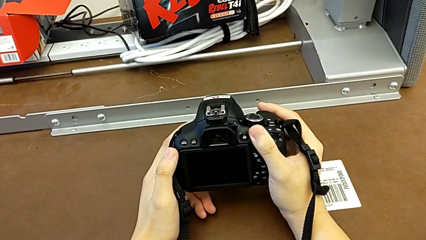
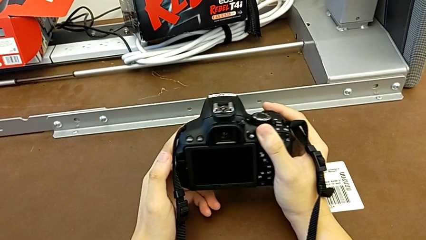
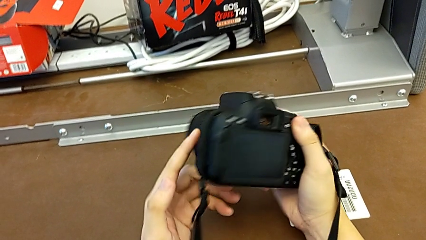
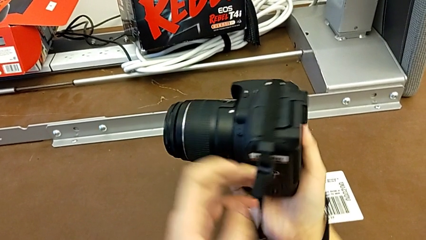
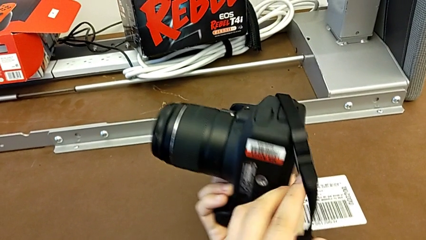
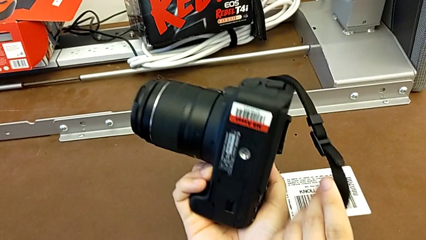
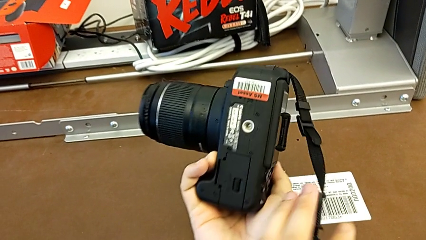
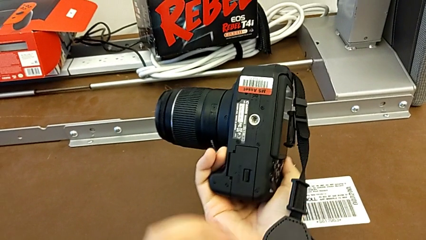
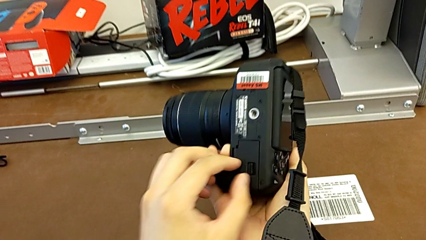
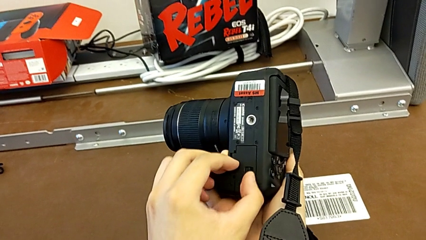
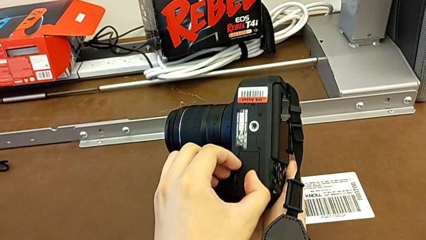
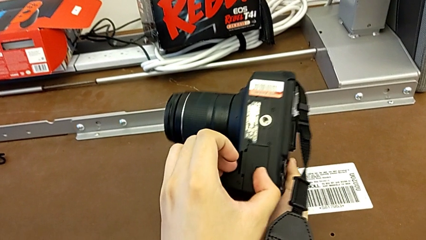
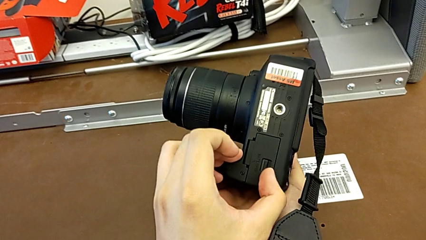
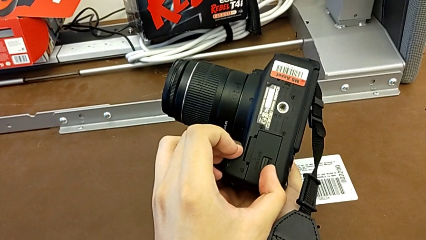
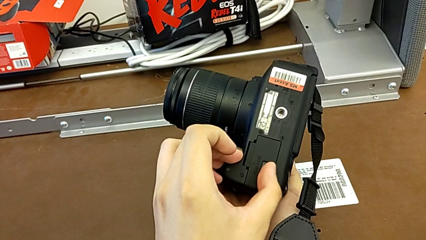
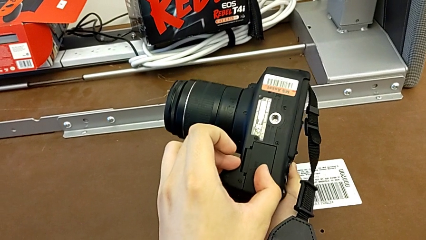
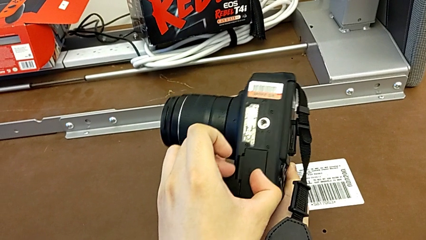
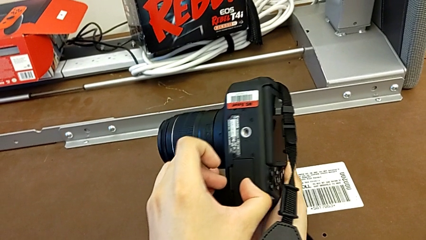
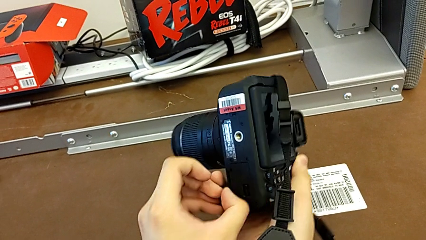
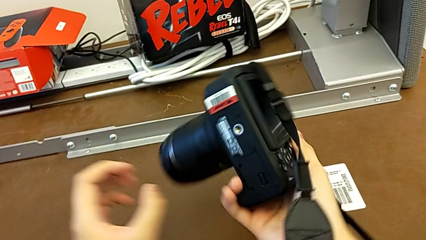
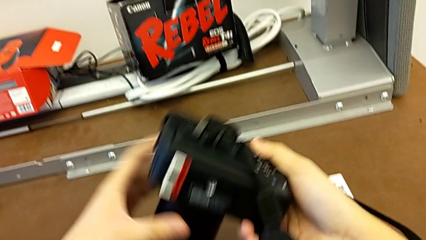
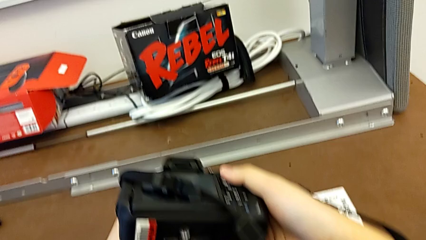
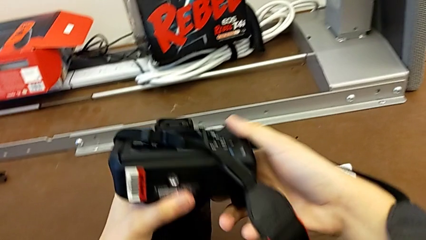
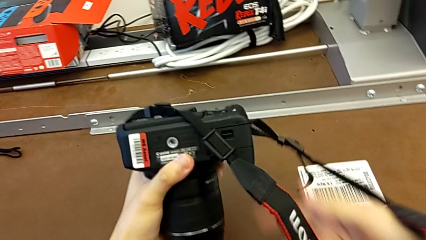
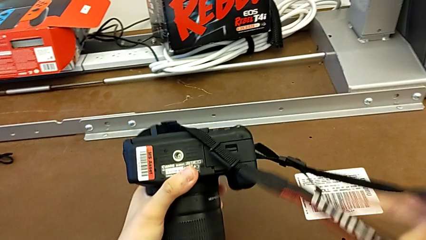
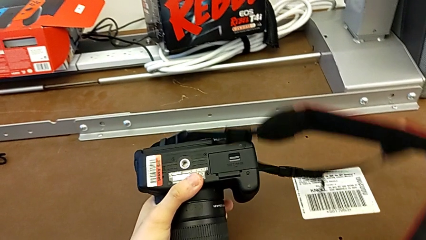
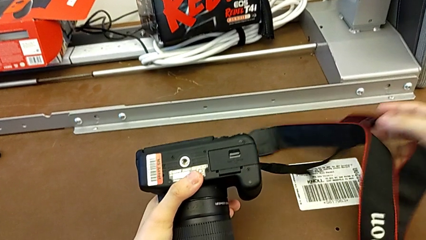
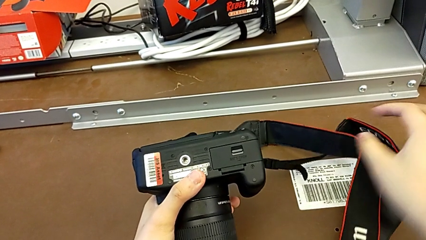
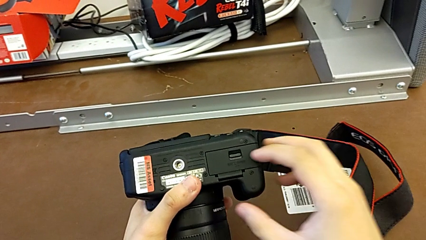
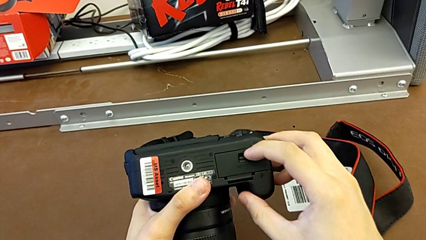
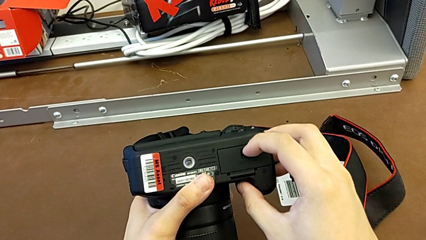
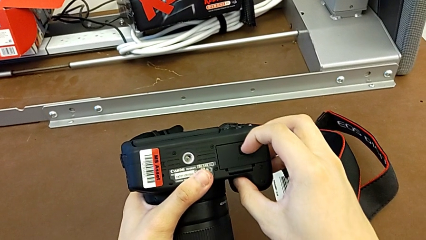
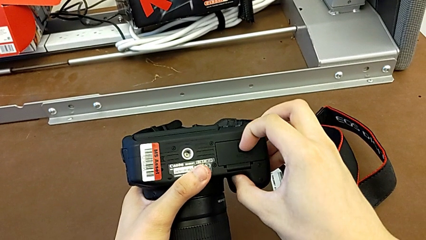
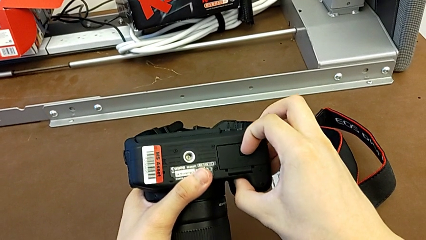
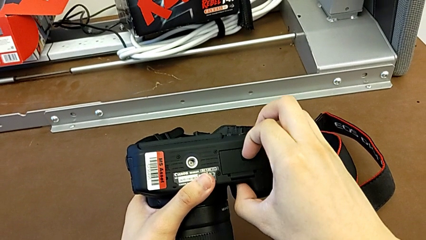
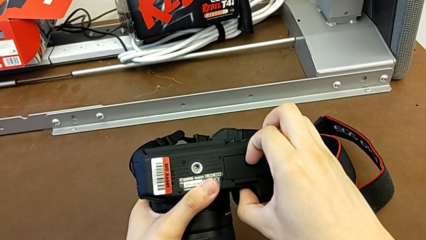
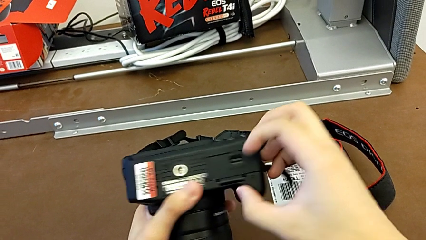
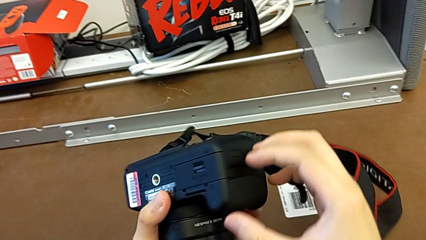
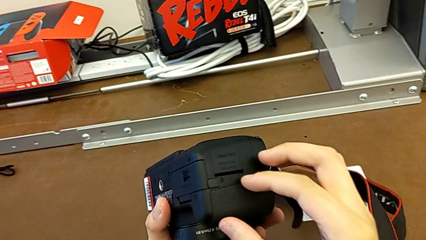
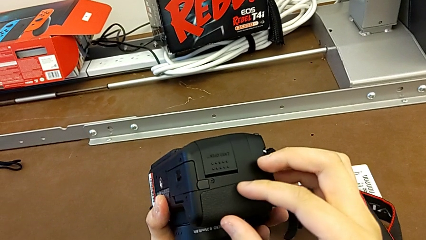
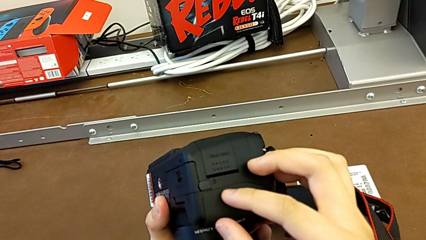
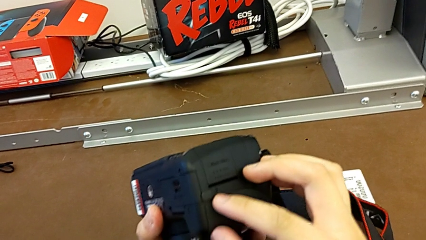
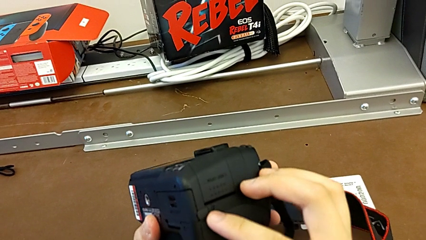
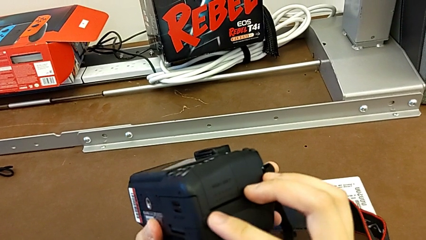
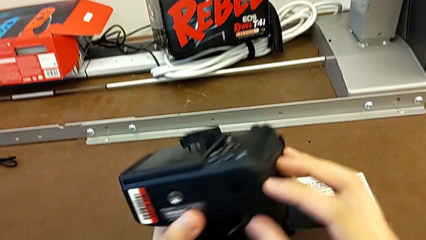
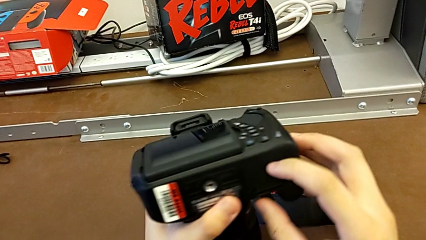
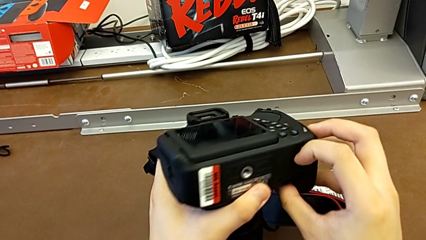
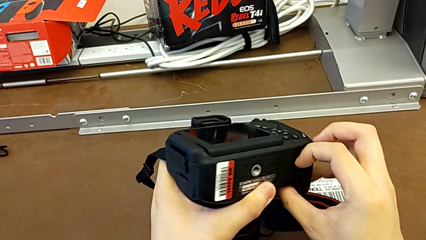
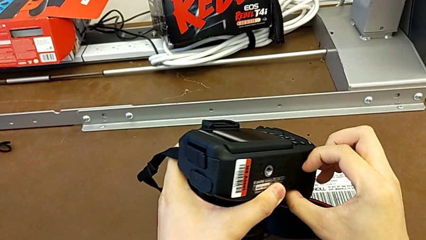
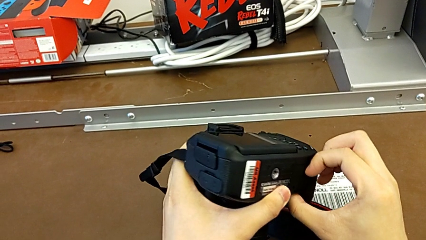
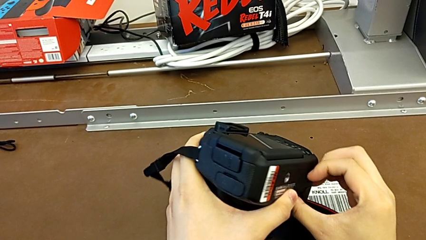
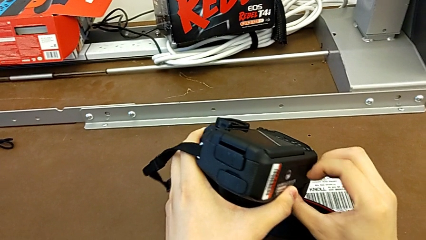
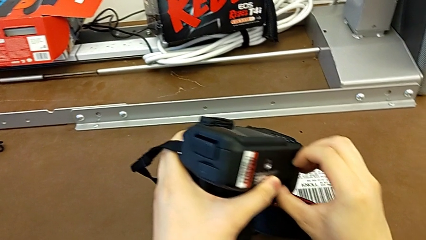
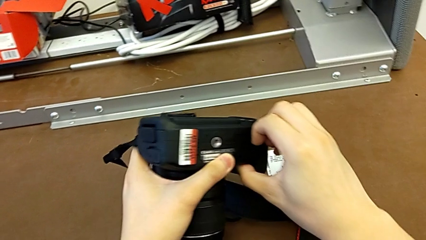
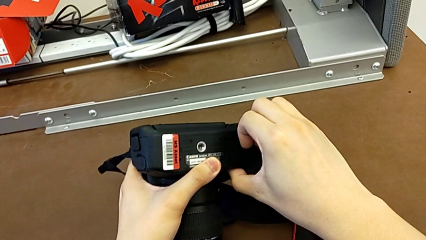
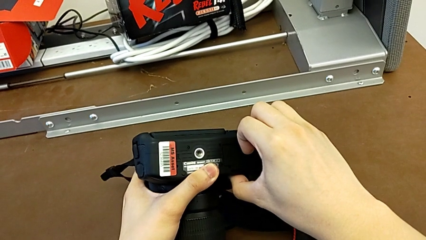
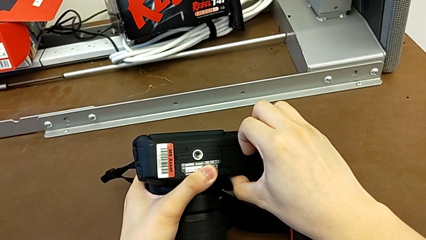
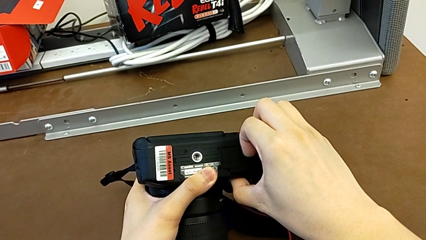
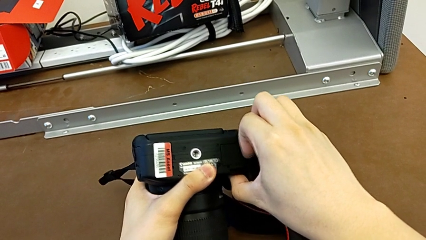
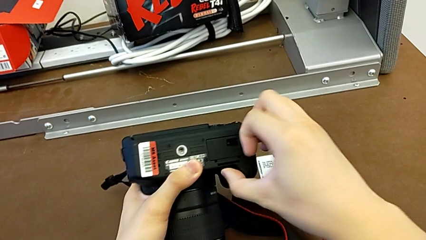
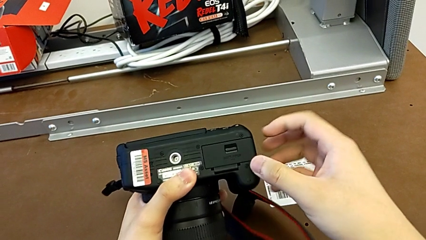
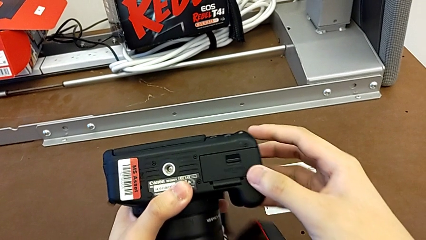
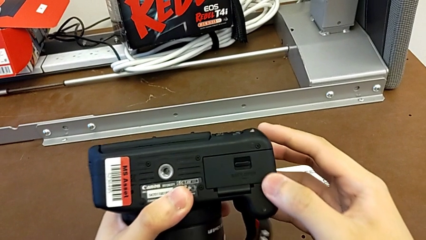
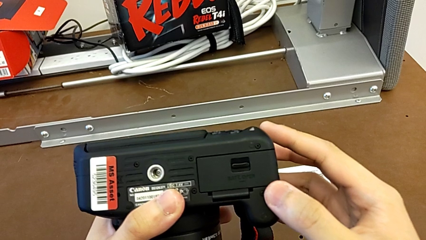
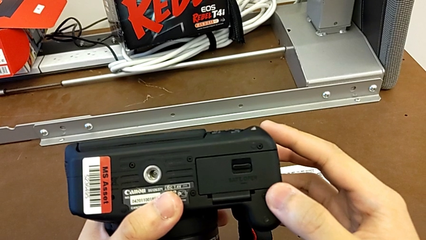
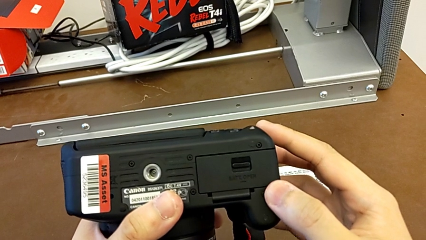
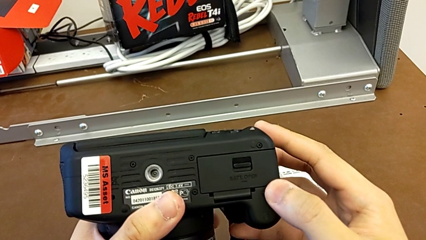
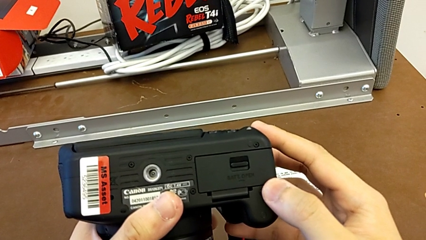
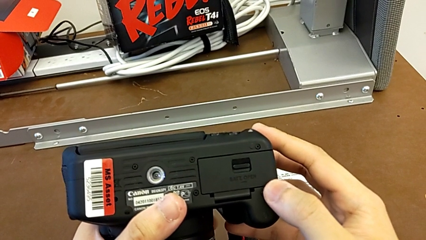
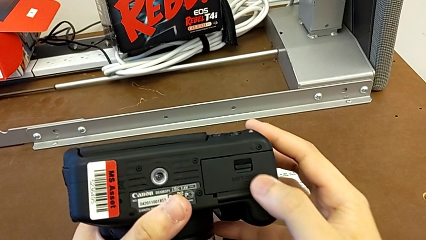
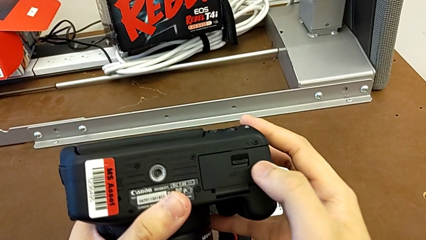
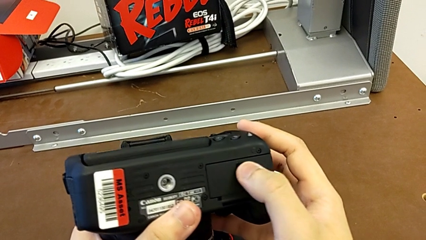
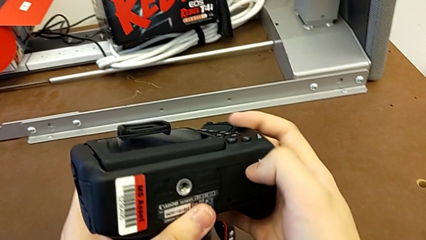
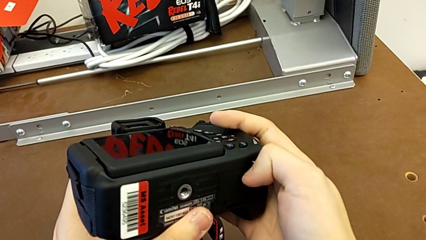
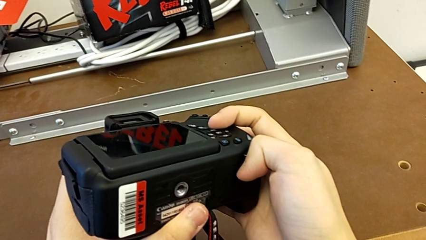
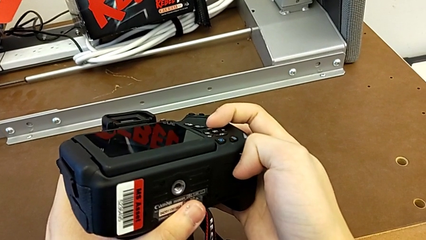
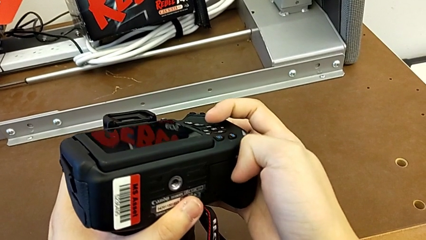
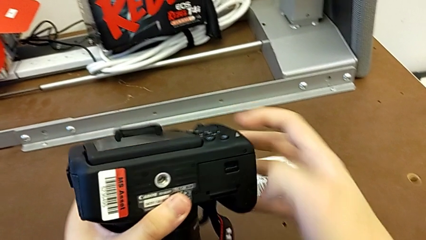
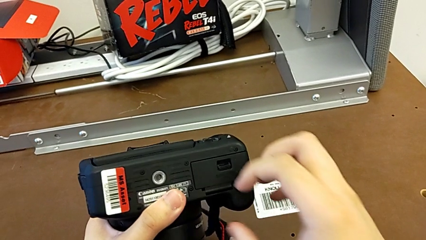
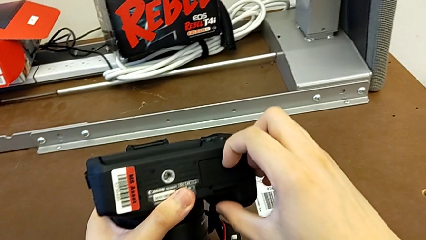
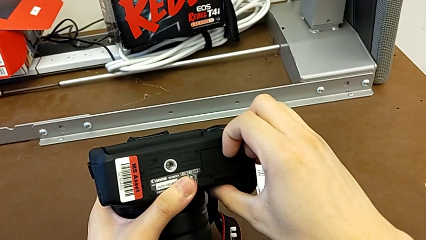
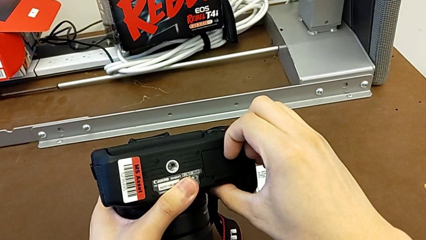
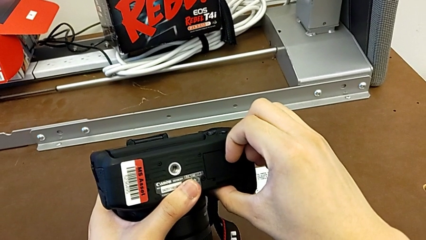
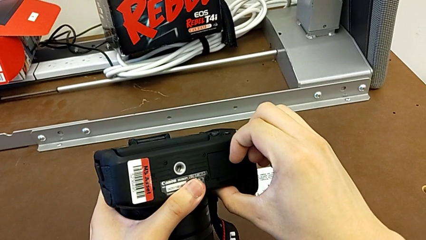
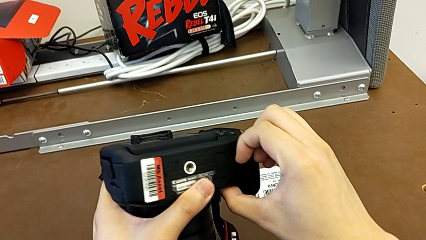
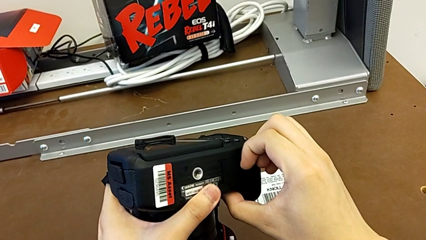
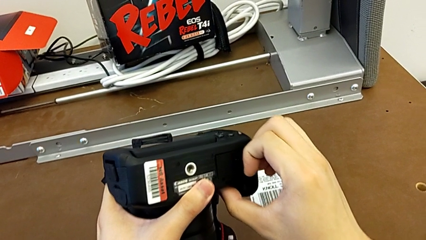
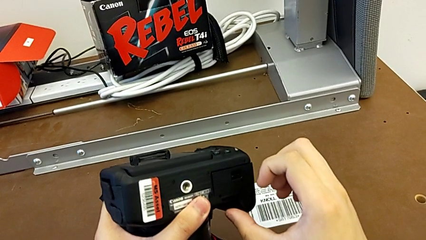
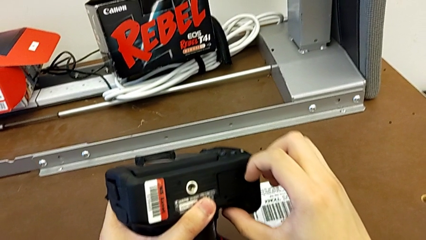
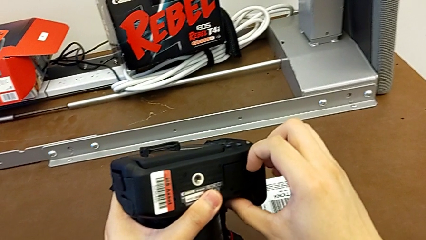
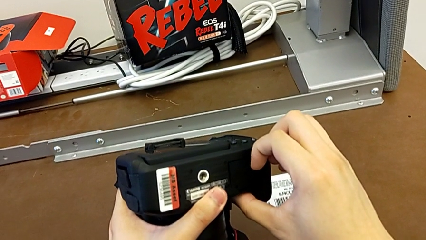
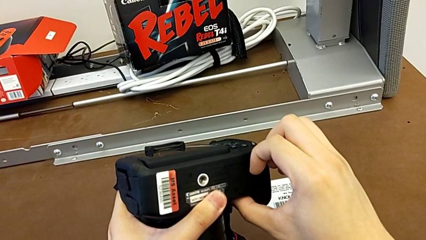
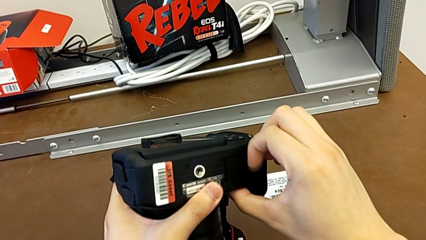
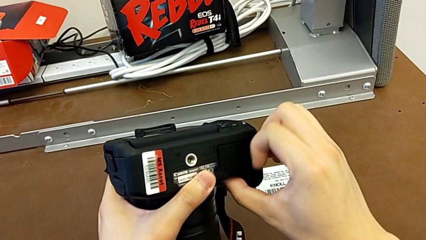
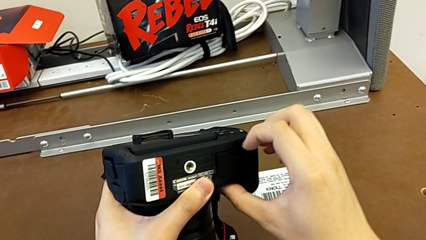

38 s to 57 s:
The camera wearer is exchanging their old DSLR battery. They rotate the DSLR, grab the low battery door, rotate the DSLR, grab the battery door, inspect the DSLR, grab the battery door, inspect the DSLR and grab the battery door.
